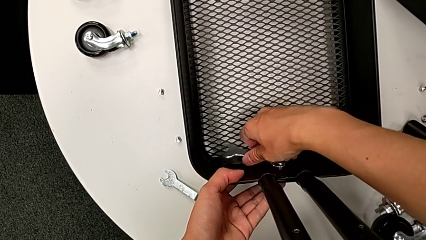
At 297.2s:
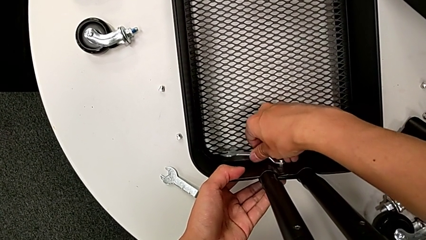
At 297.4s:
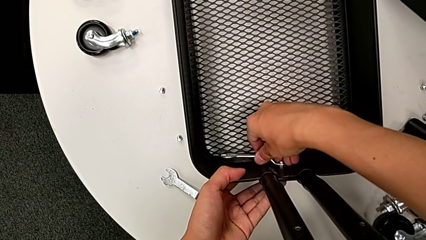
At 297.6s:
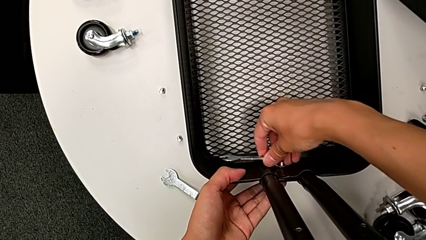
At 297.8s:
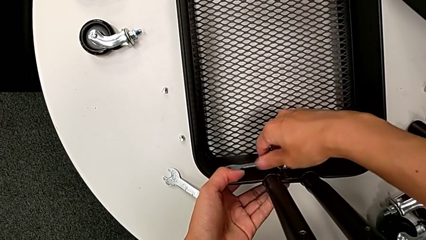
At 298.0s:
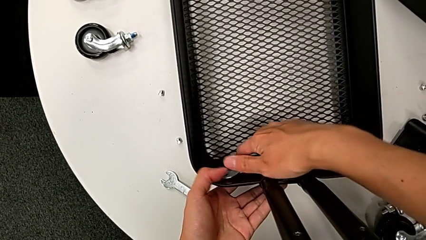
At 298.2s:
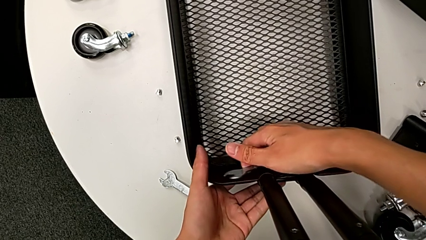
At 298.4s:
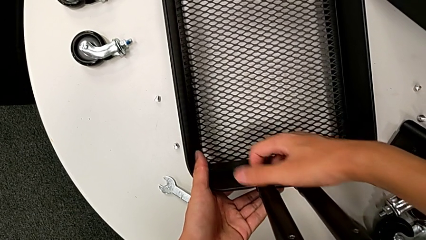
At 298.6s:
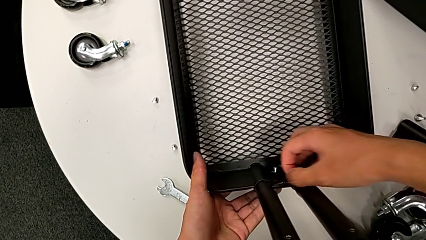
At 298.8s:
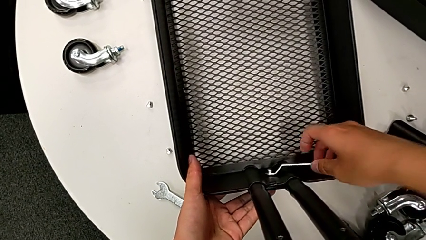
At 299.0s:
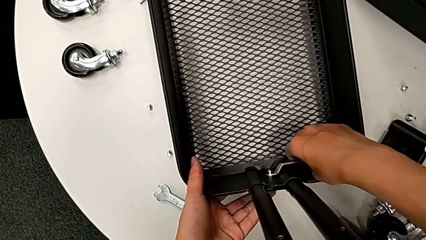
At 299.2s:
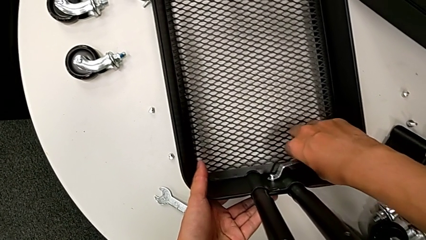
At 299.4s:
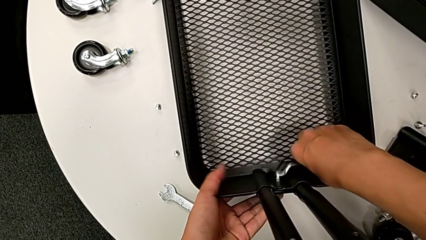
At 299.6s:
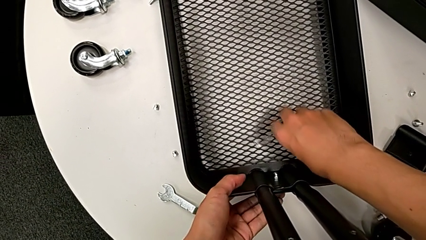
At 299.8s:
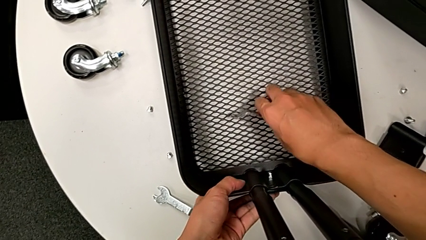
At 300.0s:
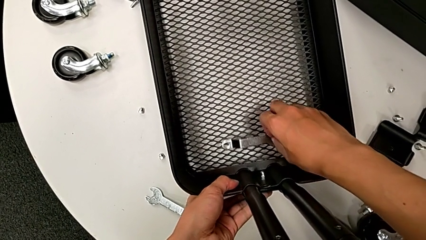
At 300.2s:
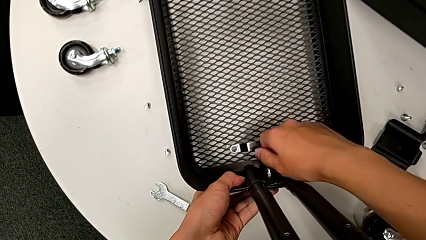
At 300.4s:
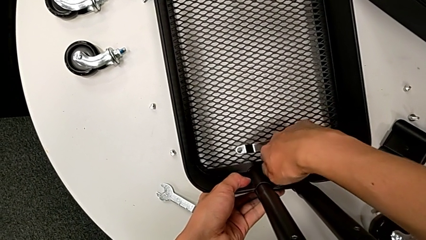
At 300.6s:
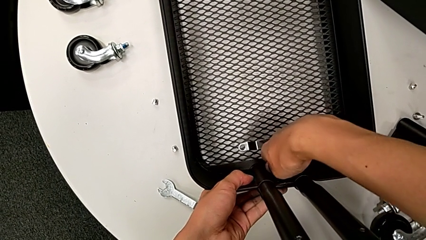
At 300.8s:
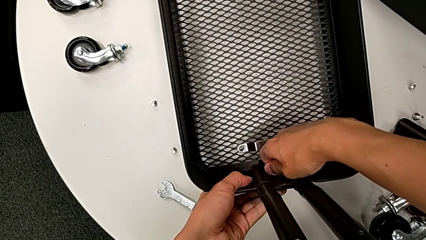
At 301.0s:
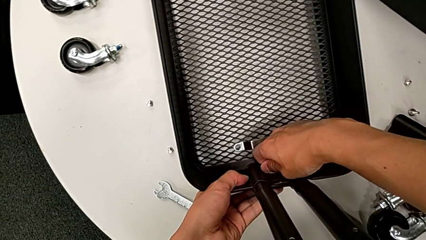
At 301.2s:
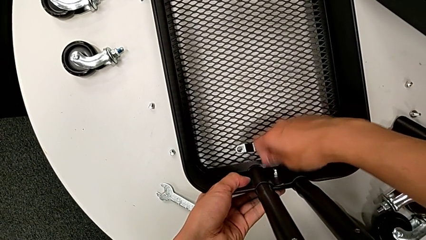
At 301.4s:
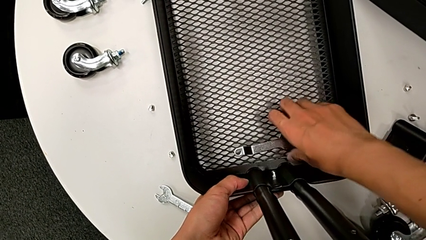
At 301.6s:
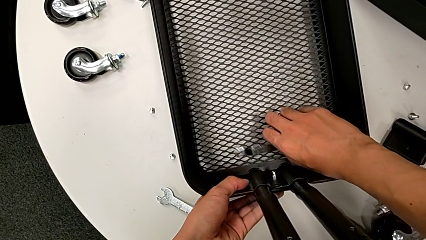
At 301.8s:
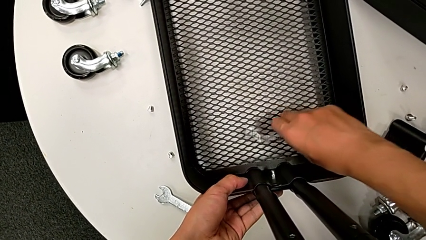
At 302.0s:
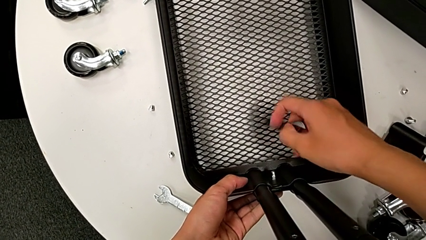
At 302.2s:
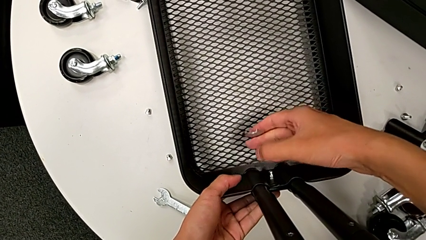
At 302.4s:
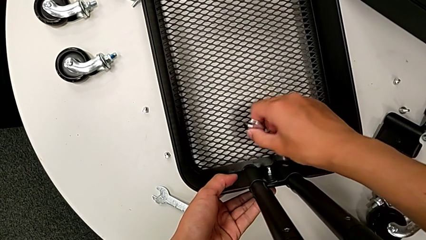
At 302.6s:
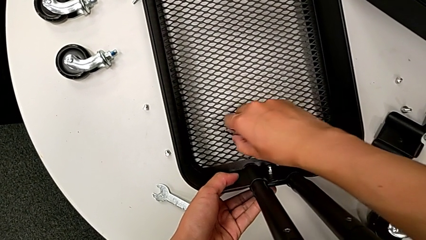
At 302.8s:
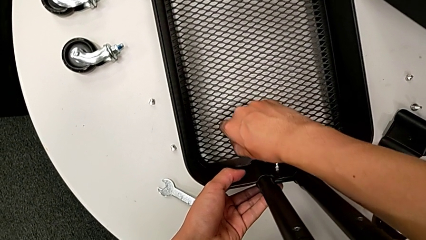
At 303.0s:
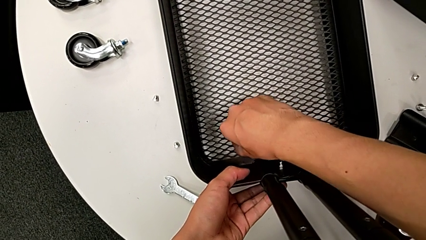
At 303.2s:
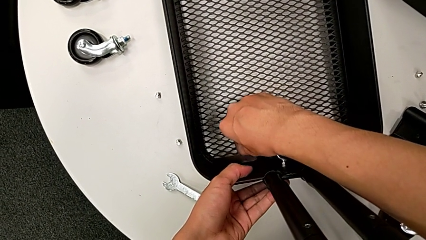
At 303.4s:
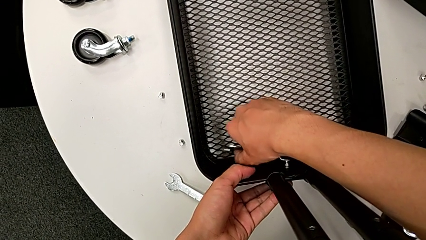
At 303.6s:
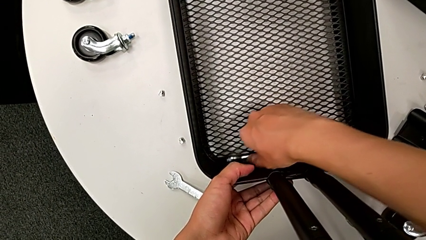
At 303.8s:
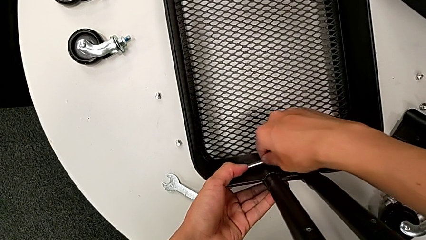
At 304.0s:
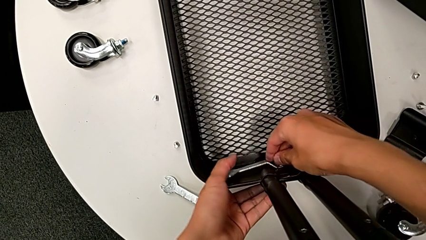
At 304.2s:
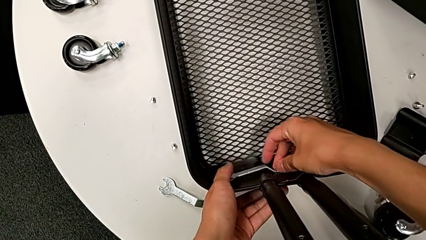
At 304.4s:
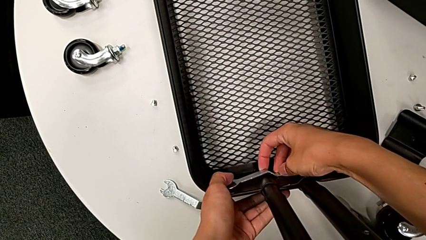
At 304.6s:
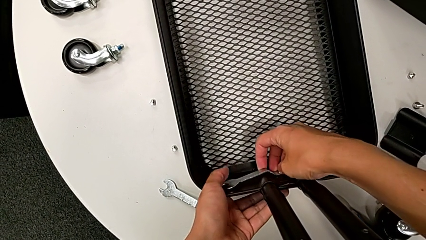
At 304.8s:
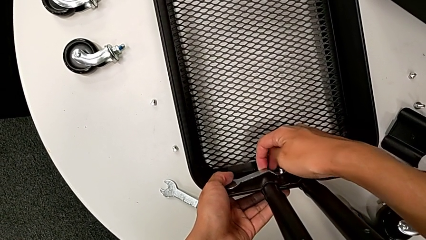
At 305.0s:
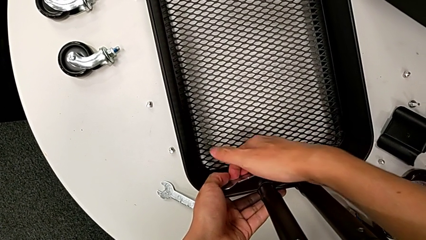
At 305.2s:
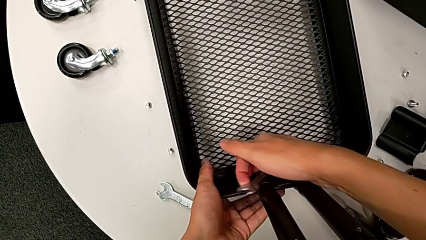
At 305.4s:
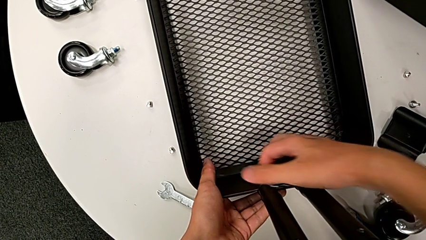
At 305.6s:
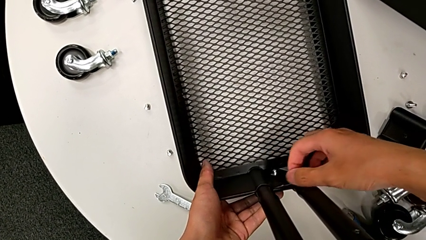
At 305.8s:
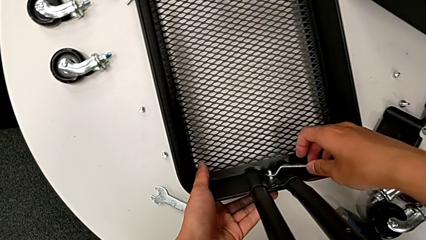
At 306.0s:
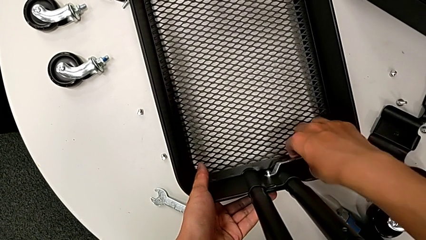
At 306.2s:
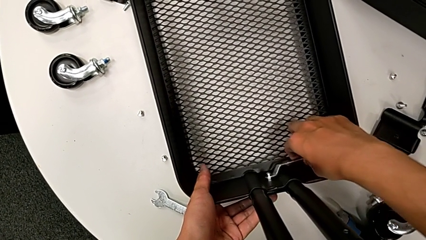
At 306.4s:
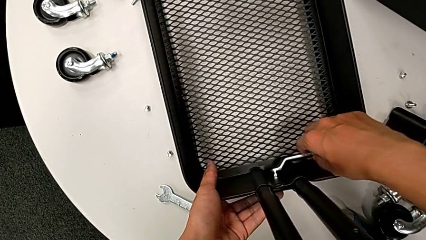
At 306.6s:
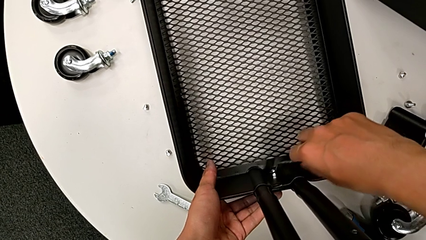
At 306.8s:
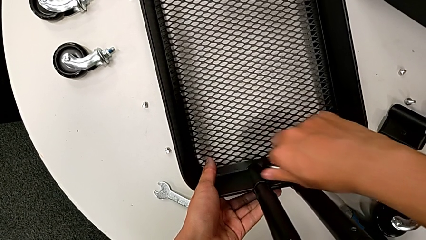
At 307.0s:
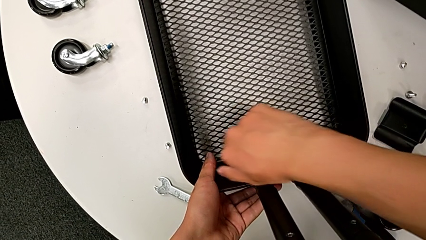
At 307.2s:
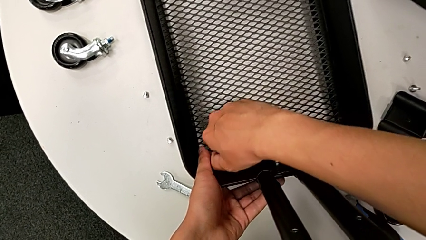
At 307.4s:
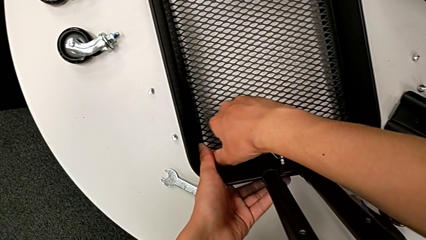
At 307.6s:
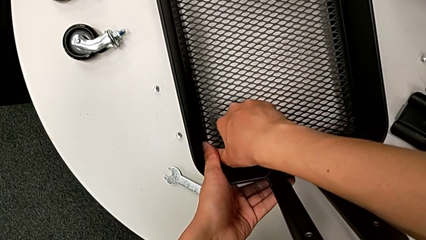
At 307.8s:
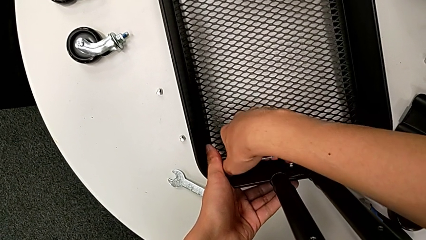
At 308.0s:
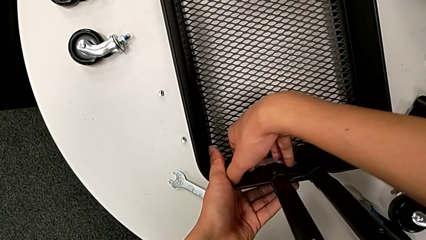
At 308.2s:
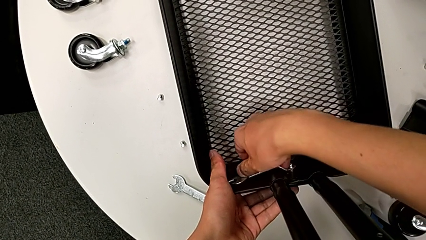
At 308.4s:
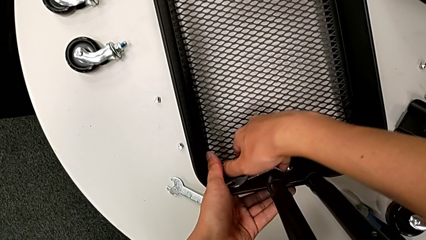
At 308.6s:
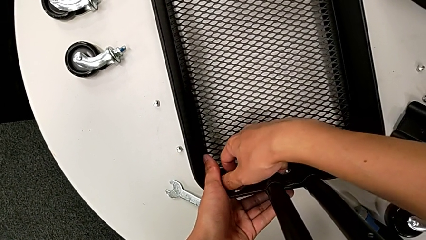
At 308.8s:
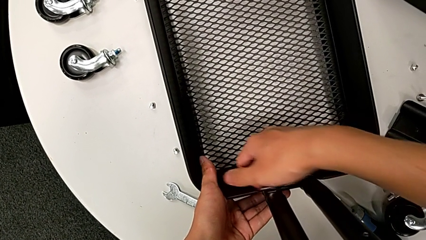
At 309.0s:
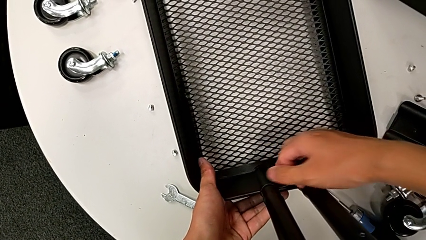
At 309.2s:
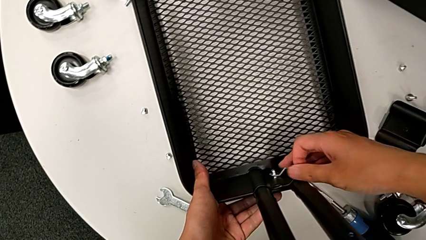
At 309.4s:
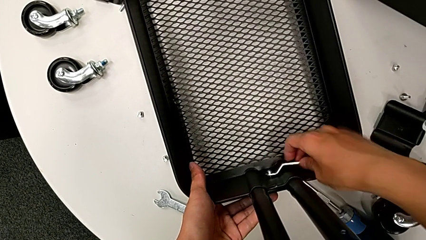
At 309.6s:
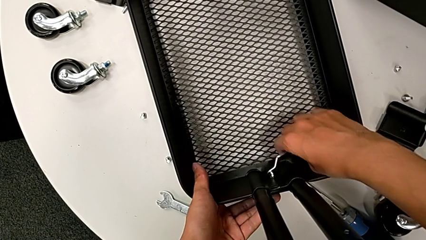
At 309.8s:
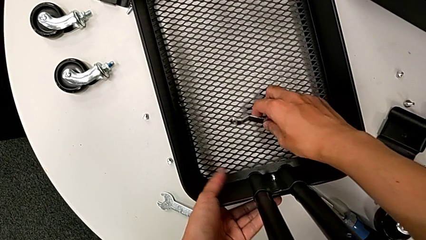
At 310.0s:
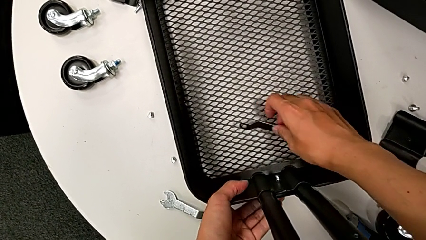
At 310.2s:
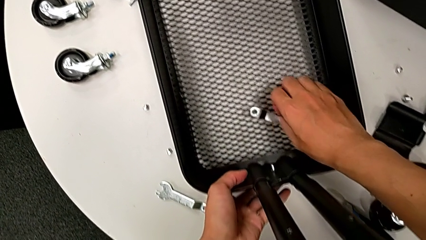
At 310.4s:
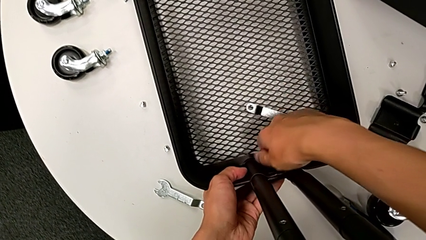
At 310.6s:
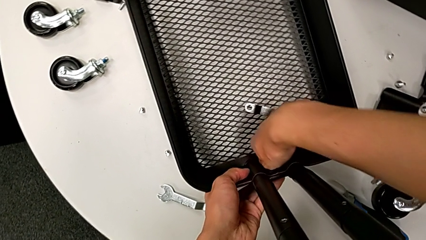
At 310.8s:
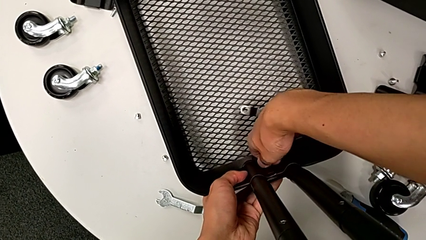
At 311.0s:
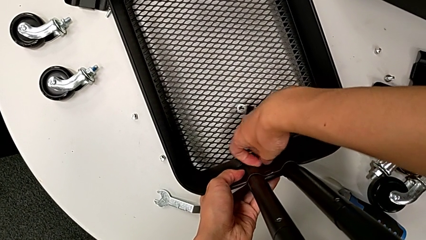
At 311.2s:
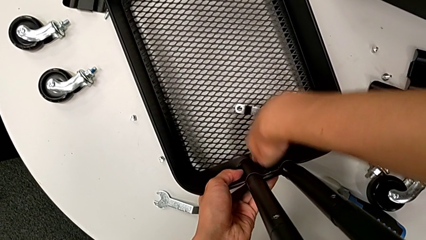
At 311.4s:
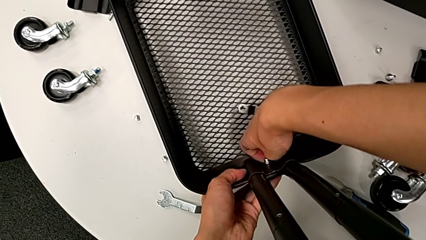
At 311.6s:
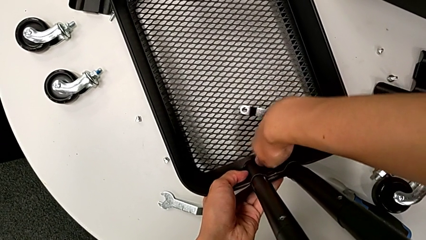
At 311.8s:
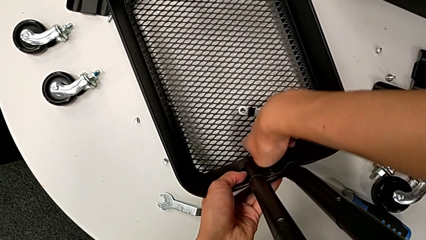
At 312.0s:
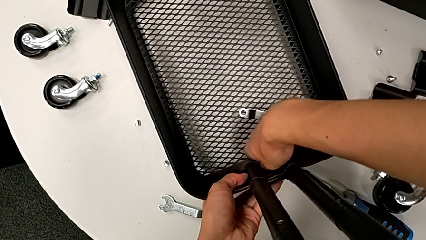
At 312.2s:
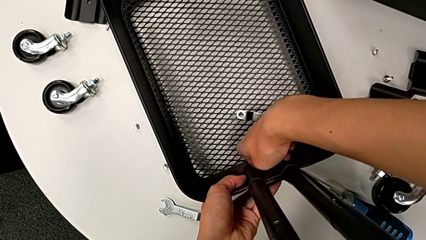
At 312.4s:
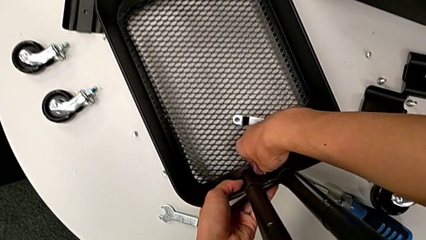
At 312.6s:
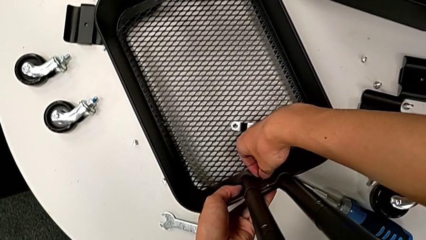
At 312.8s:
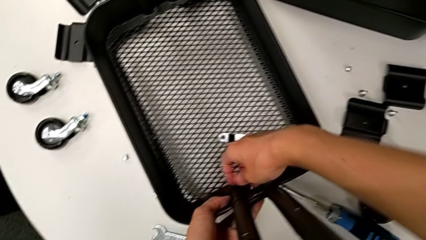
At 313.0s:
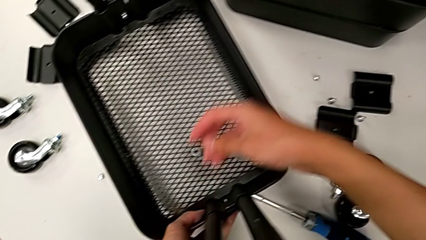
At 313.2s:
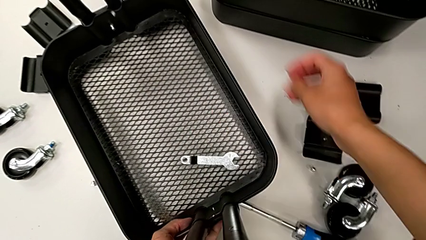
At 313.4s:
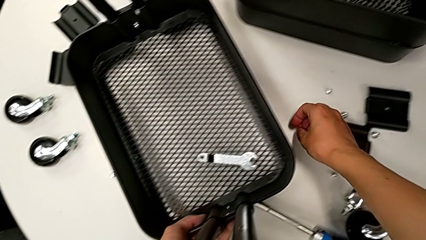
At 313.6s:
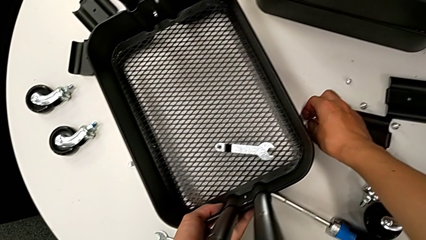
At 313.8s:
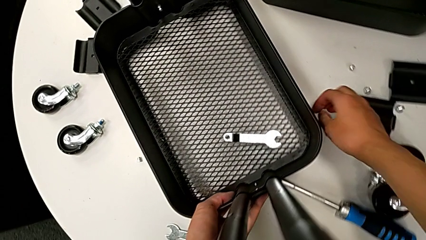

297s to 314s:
The camera wearer is disassembling the bottom grid tray of the rolling cart. They unscrew the hexagon cap nut, withdraw the hexagonal wrench, place it, unscrew the hexagon cap nut, grab the hexagonal wrench, insert it, unscrew the hexagon cap nut, withdraw the hexagonal wrench, place it with the right hand, unscrew the hexagon cap nut, disassemble it and place it.
